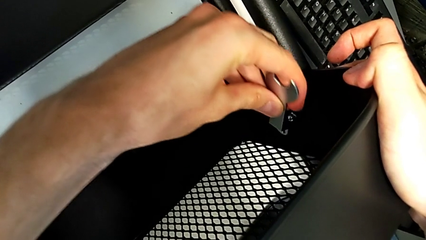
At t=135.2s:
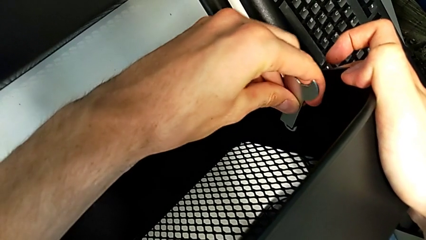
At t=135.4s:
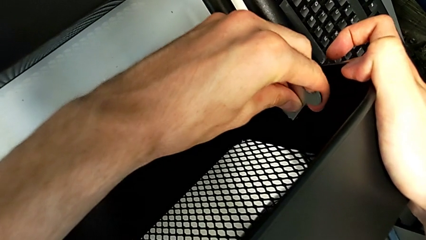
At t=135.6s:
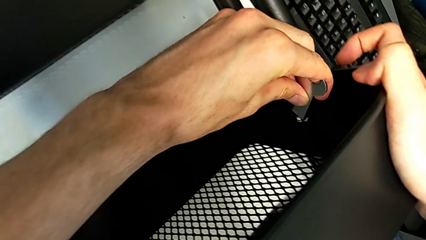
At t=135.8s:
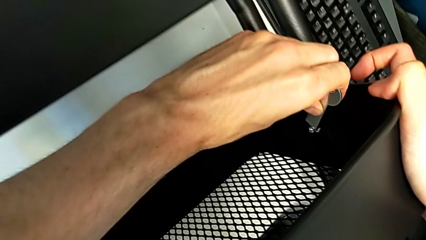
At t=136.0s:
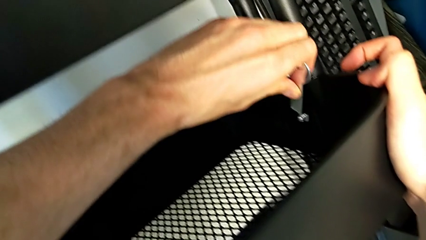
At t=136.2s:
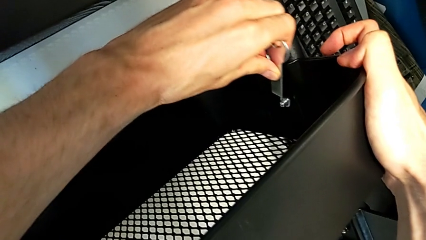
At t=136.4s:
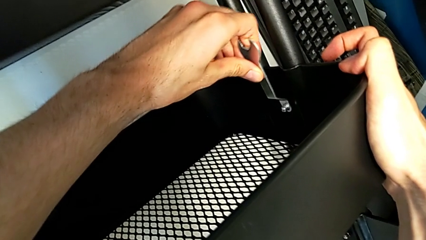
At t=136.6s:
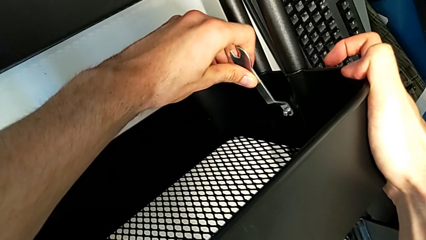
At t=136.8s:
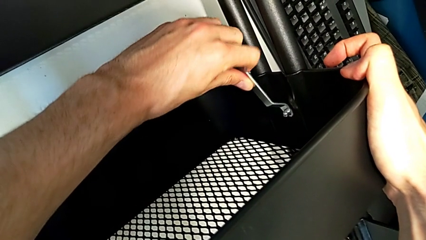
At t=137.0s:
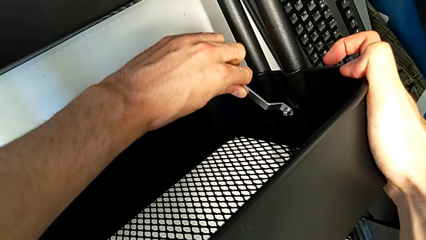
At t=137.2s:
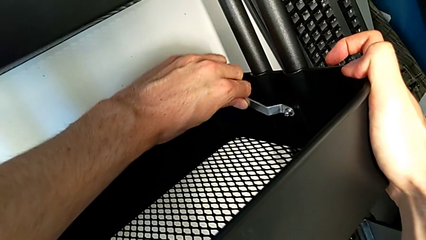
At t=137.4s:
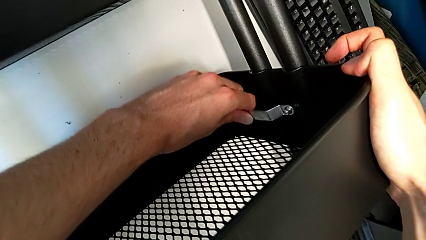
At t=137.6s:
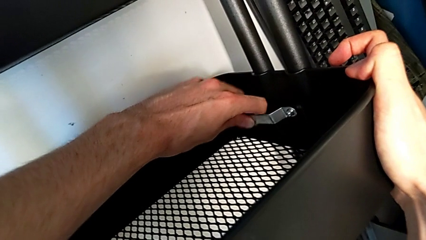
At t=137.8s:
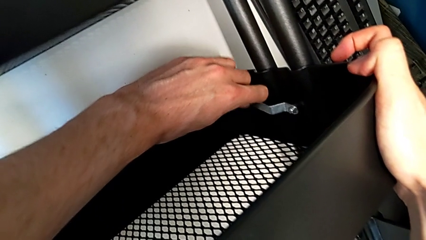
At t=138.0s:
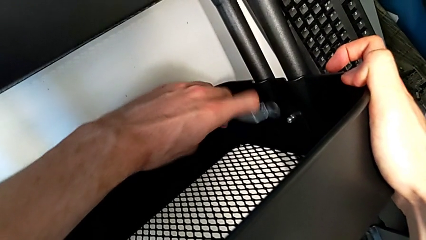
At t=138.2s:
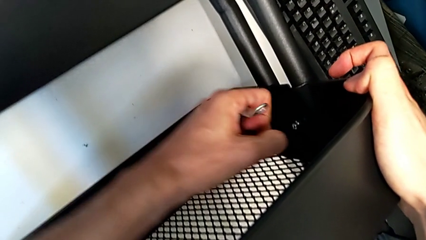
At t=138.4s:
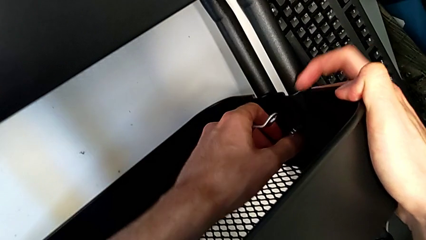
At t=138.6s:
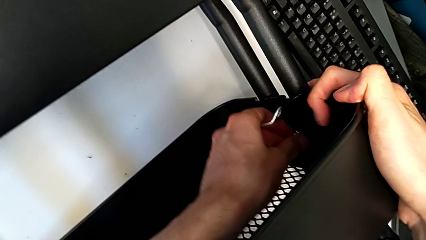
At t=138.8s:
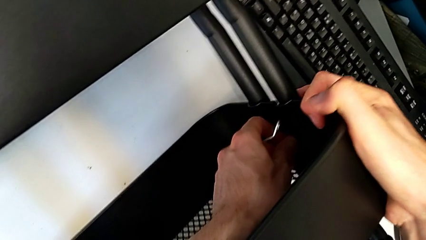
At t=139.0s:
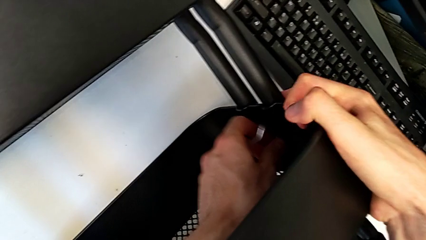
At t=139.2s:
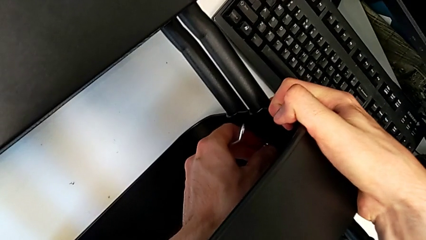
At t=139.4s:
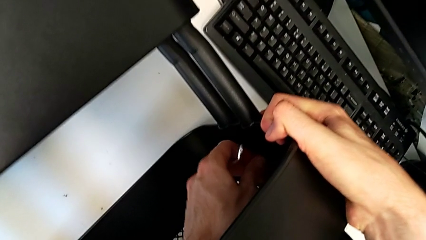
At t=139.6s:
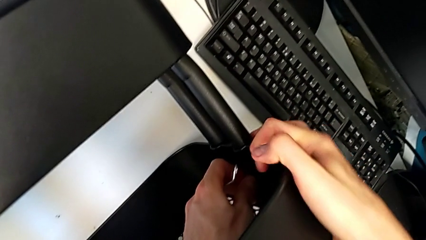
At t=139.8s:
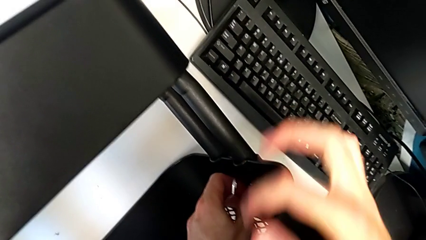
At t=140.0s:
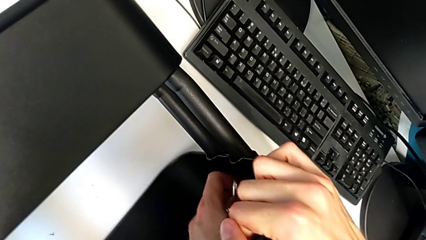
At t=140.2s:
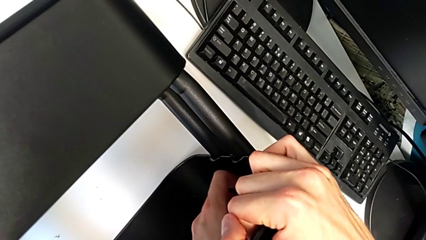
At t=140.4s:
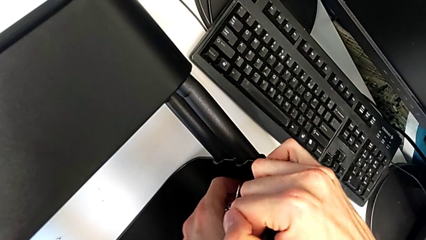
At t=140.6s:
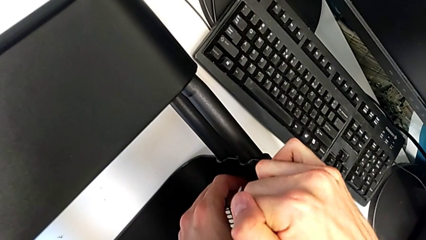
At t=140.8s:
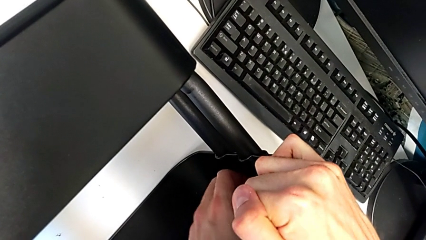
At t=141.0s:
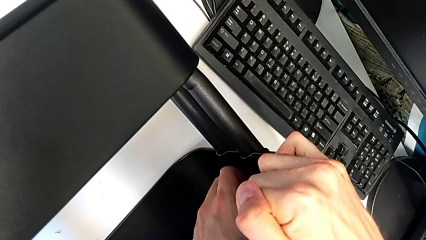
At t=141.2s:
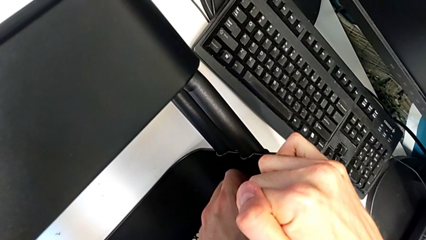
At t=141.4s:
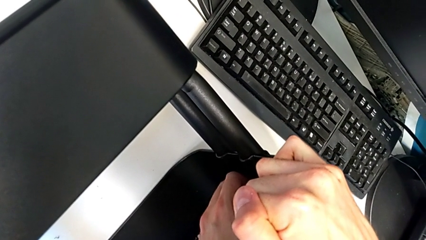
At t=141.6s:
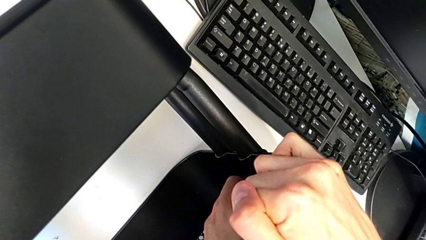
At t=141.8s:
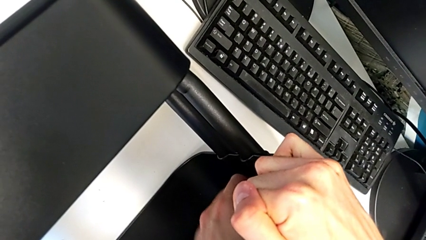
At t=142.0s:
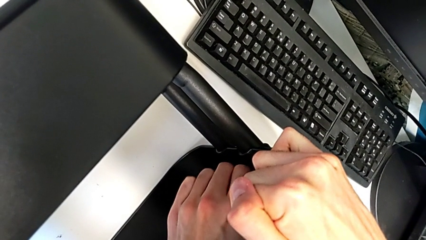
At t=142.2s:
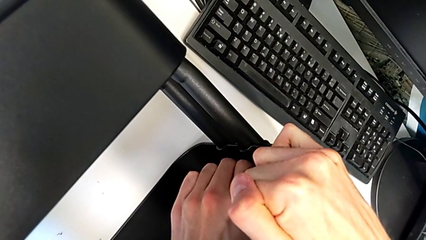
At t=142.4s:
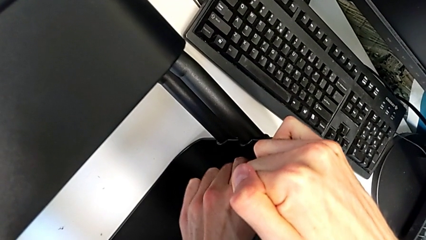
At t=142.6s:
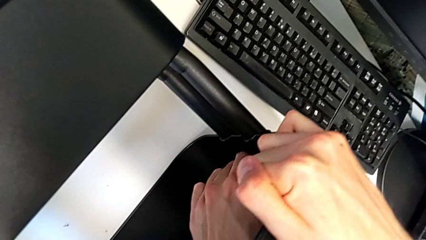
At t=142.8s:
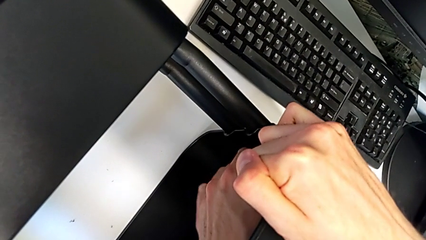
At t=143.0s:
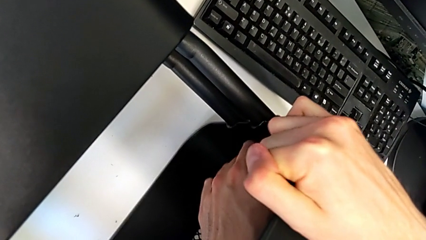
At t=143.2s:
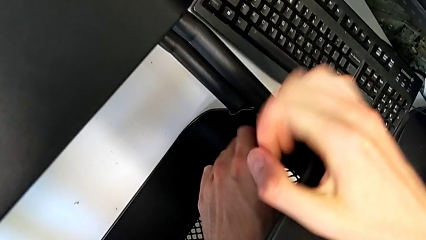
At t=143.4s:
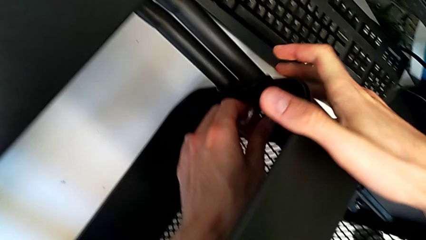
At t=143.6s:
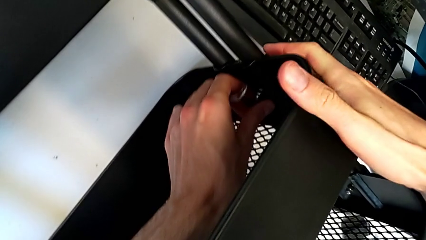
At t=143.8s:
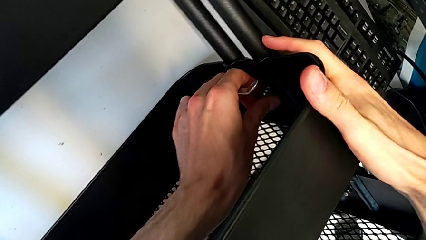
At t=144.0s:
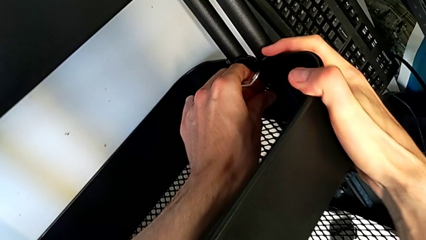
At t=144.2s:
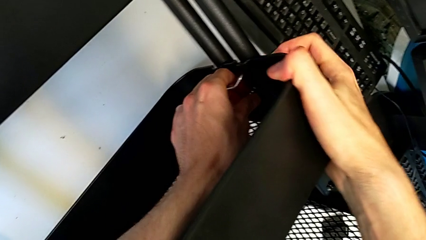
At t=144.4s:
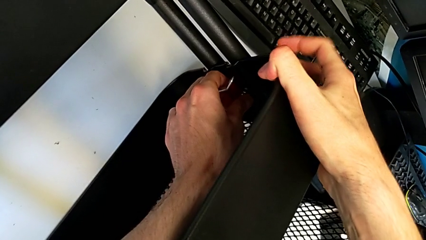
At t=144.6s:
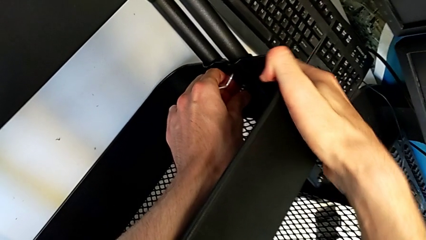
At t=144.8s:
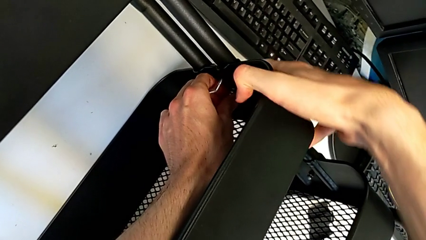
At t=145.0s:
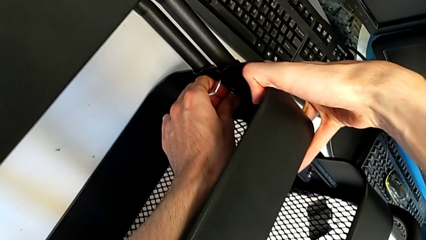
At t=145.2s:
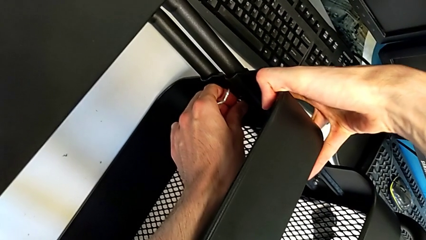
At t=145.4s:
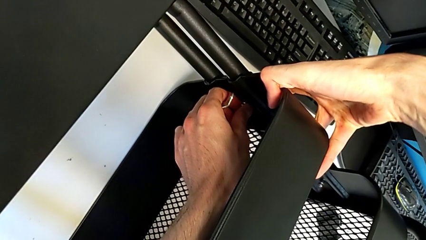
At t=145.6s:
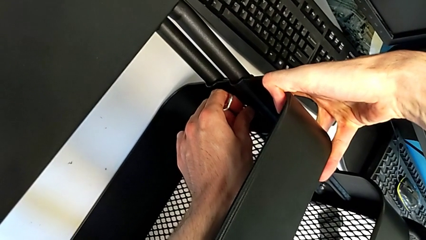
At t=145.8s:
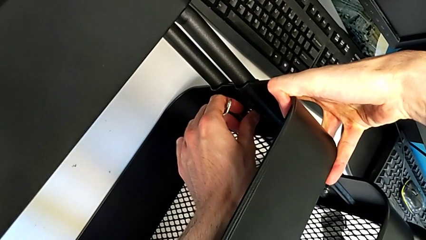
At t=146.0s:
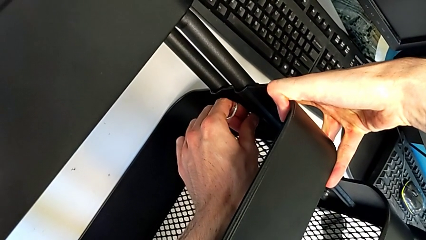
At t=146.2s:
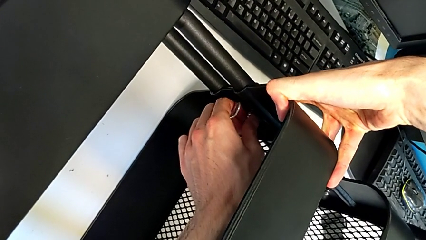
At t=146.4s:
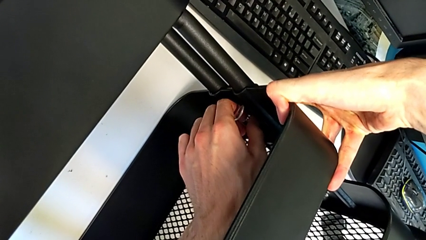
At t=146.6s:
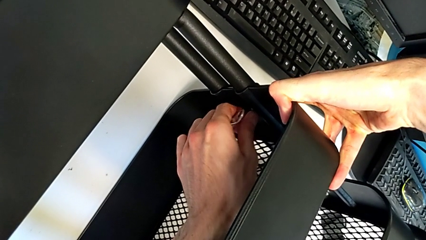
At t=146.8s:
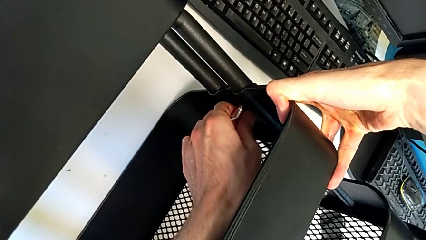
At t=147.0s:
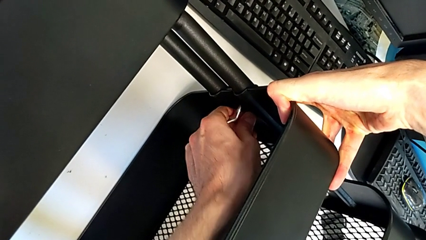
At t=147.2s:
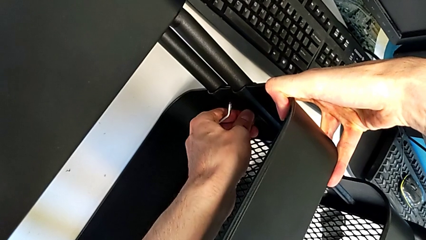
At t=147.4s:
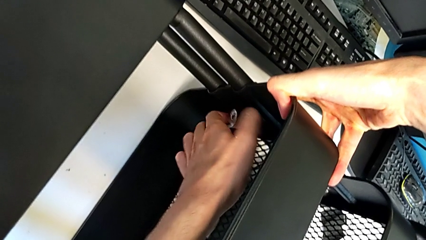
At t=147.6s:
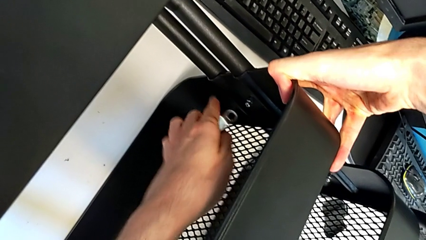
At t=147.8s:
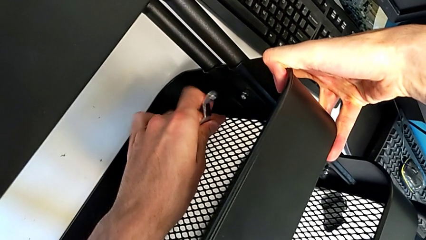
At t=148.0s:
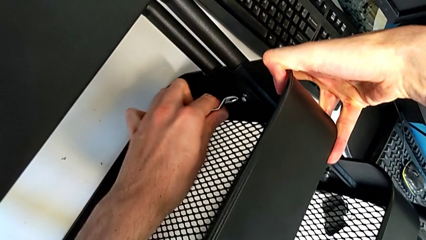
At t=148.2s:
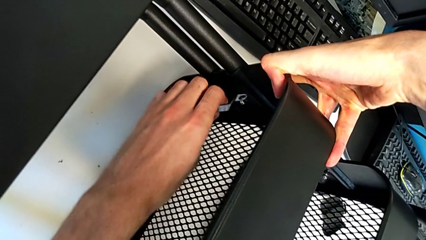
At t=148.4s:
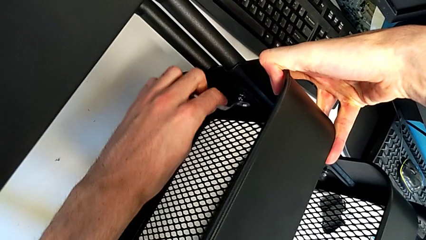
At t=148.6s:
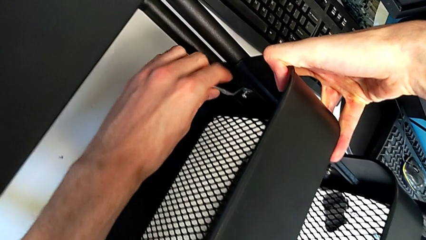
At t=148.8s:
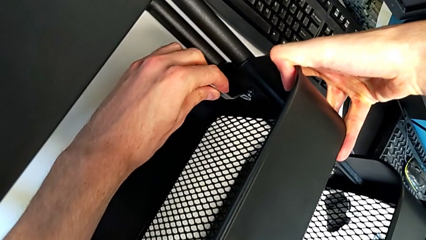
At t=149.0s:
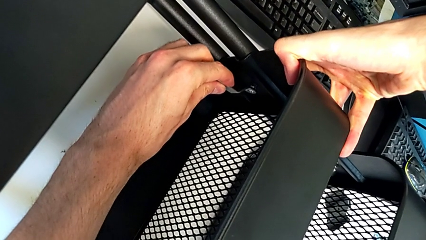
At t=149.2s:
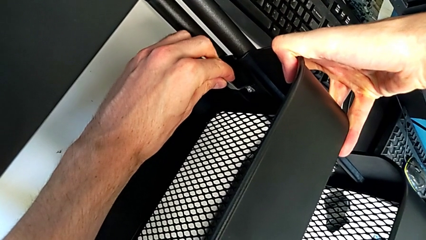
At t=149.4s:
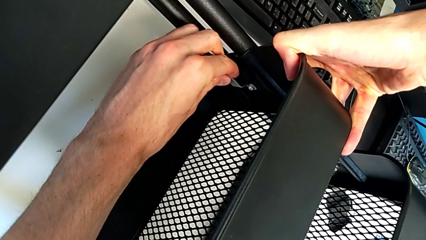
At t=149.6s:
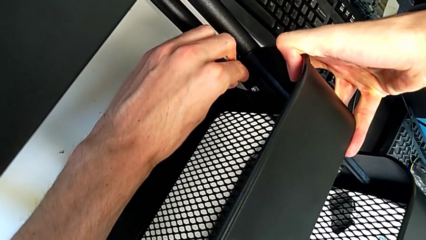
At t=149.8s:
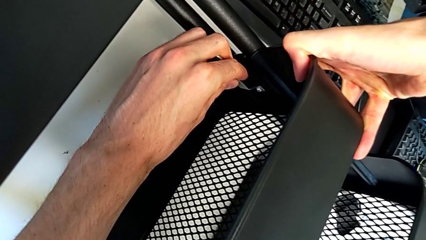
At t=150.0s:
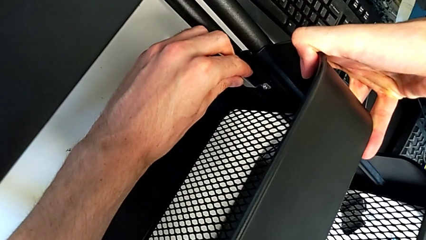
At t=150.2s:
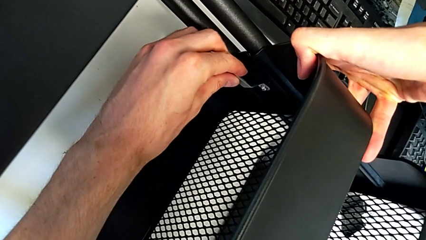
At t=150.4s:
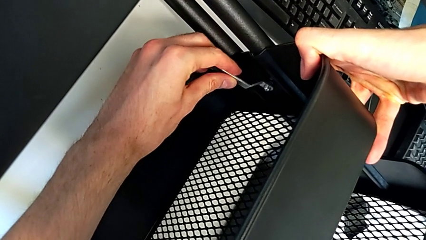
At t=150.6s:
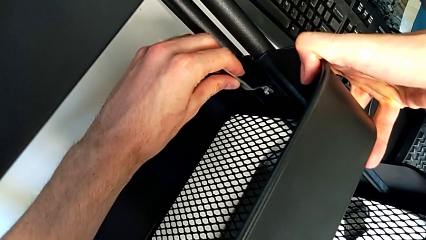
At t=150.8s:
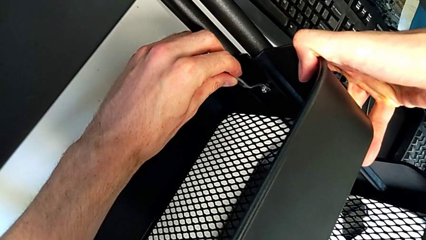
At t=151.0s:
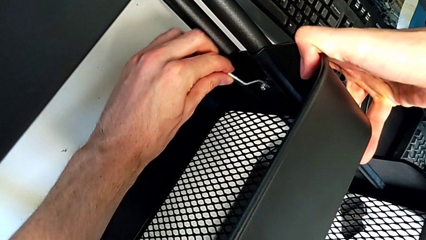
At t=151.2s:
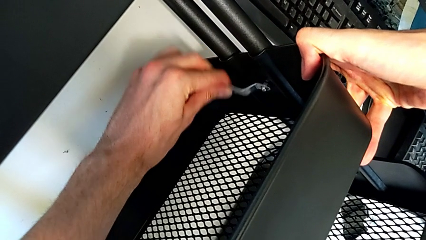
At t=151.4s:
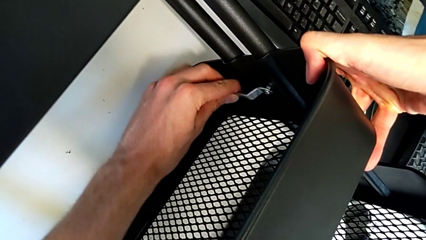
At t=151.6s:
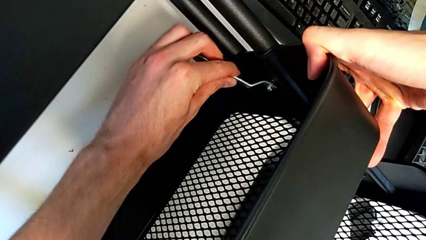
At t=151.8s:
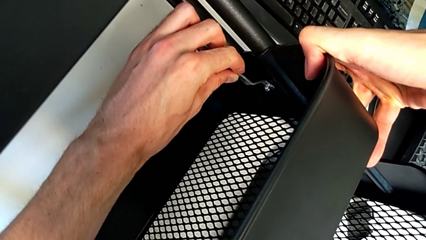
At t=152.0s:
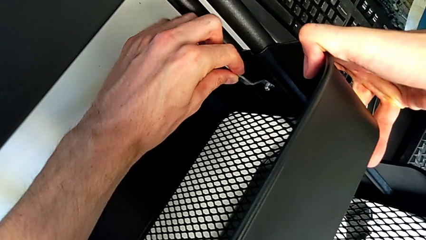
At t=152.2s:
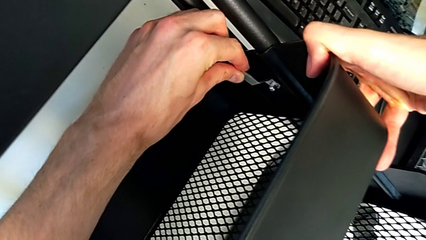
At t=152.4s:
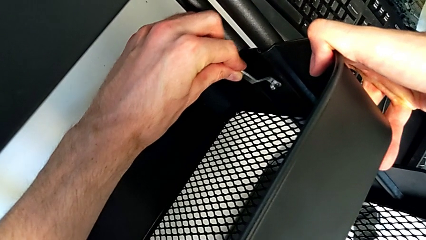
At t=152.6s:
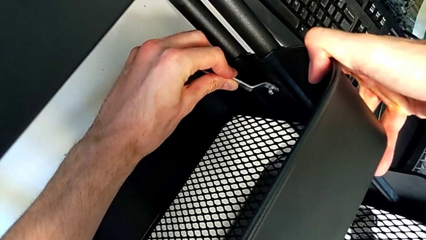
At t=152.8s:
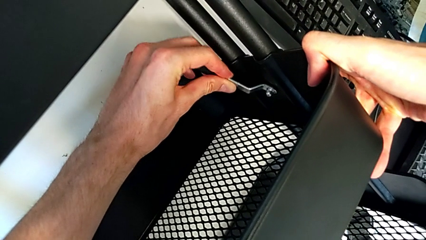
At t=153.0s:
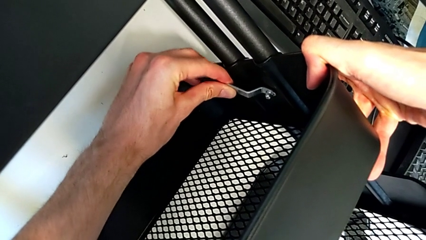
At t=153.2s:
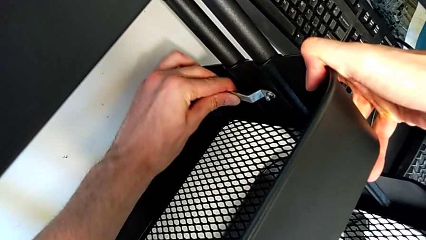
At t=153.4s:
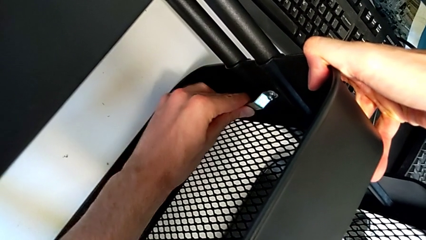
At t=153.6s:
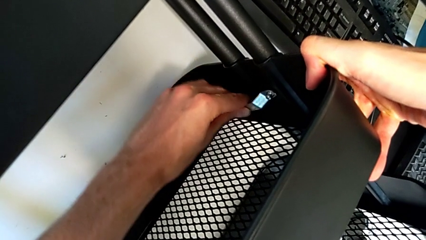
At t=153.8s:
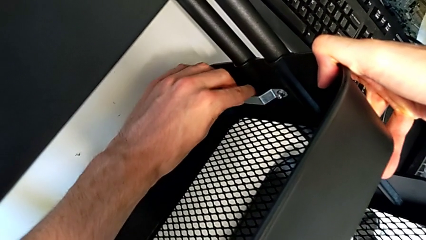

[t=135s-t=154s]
The camera wearer is disassembling the screws of the middle tray. They keep unscrewing the second bracket.
